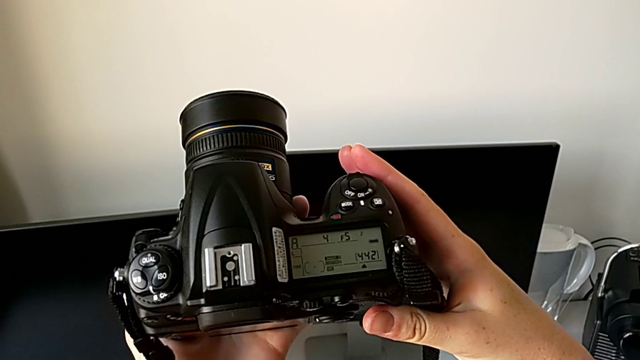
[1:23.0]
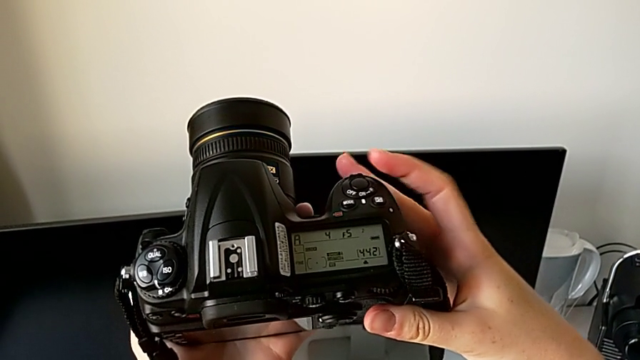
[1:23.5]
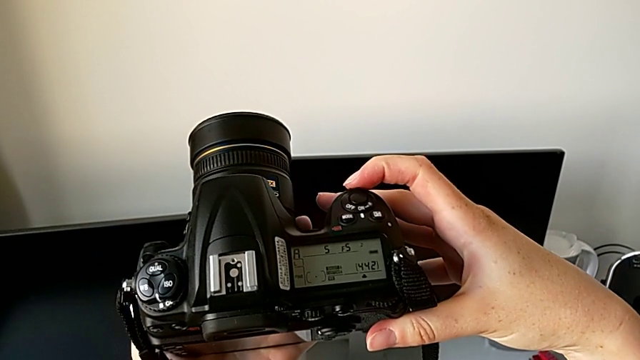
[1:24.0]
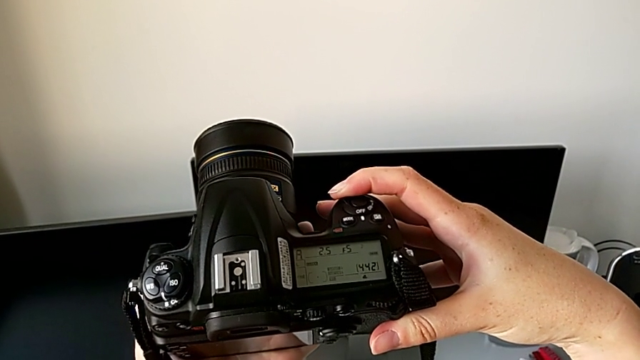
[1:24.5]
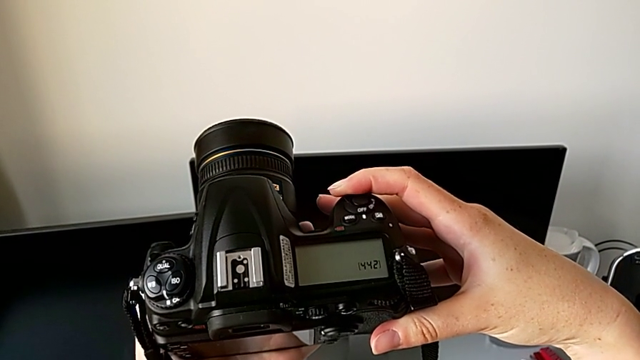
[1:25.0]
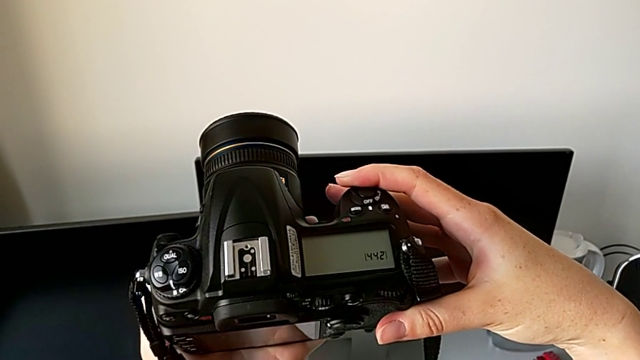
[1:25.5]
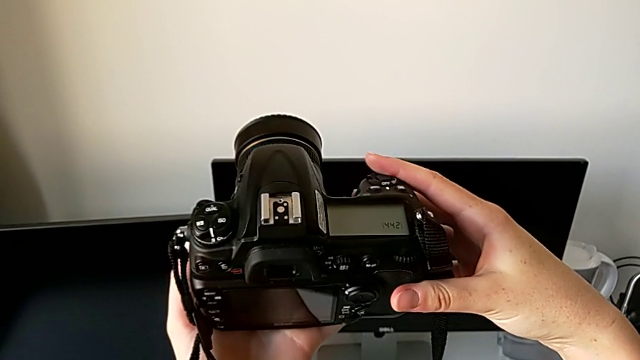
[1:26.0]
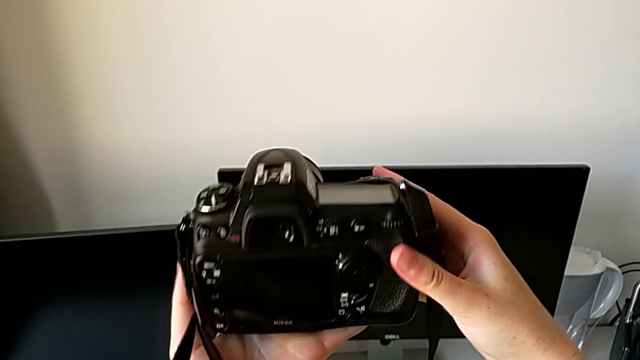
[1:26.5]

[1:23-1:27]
The camera wearer turns off the DSLR. They turn off the DSLR.

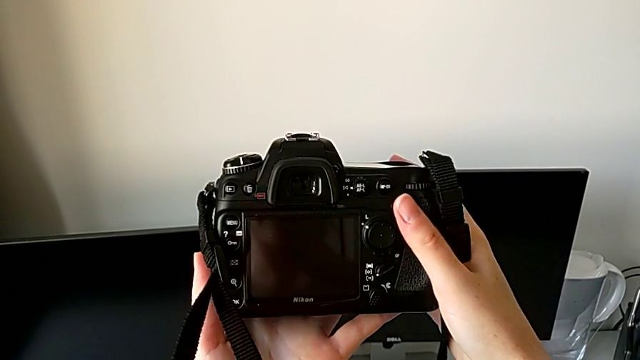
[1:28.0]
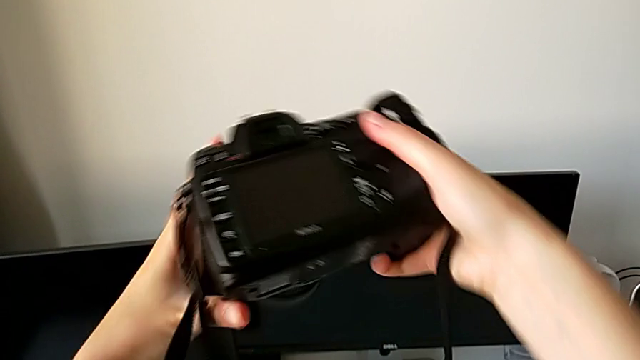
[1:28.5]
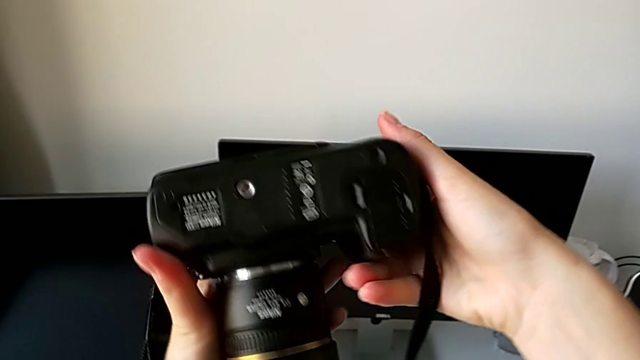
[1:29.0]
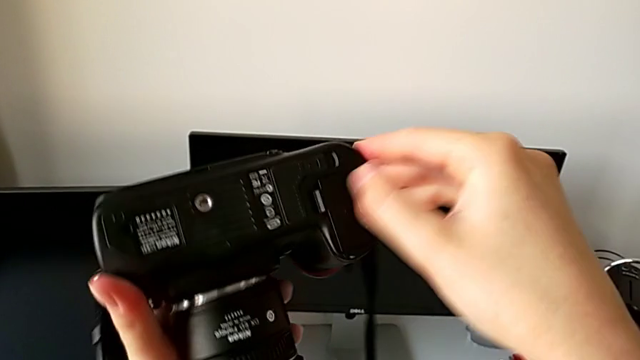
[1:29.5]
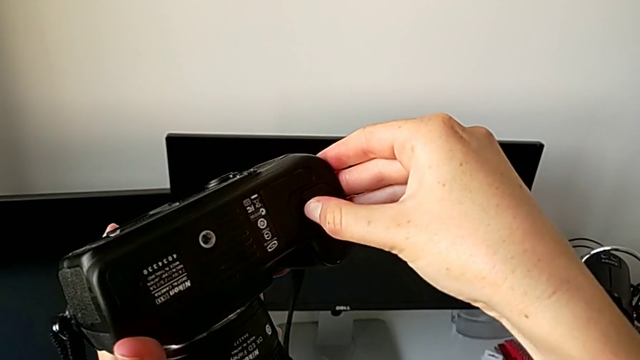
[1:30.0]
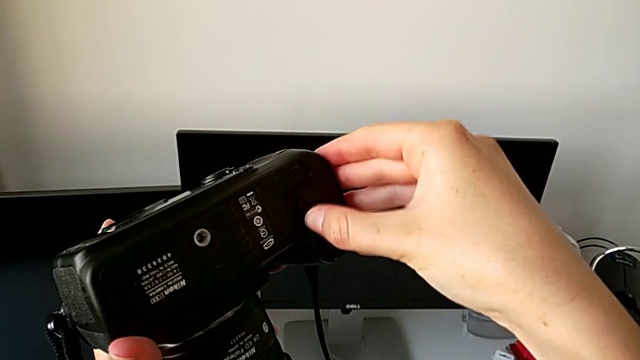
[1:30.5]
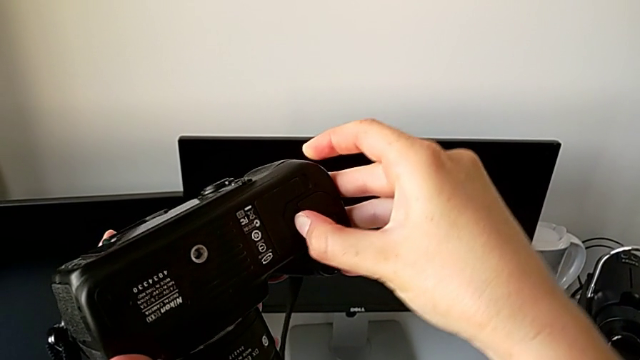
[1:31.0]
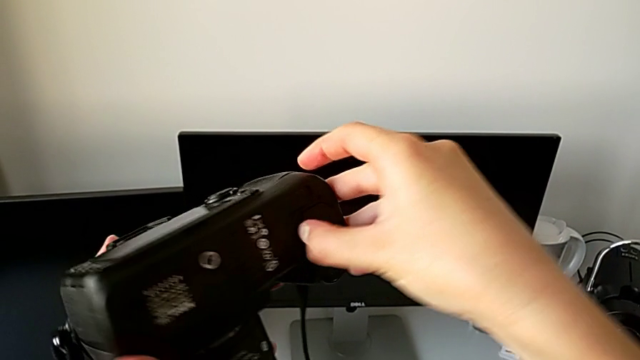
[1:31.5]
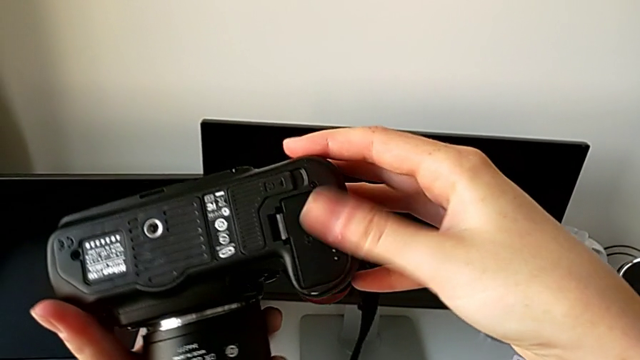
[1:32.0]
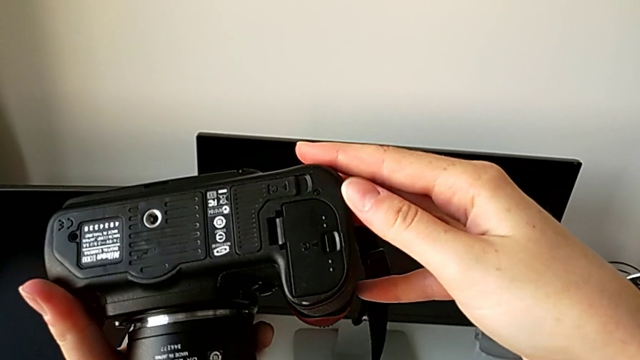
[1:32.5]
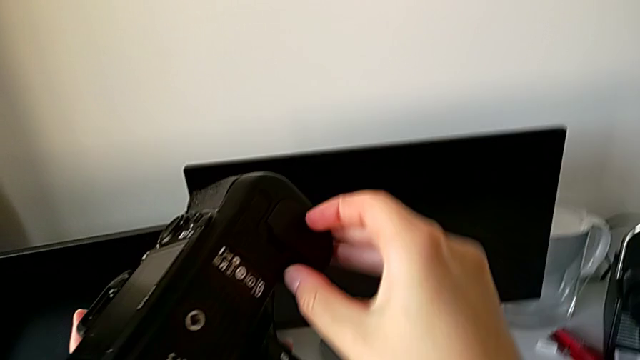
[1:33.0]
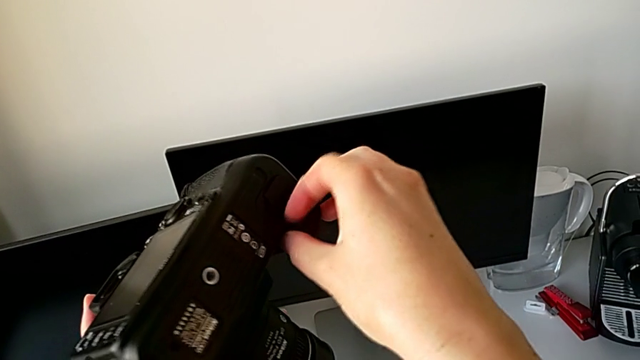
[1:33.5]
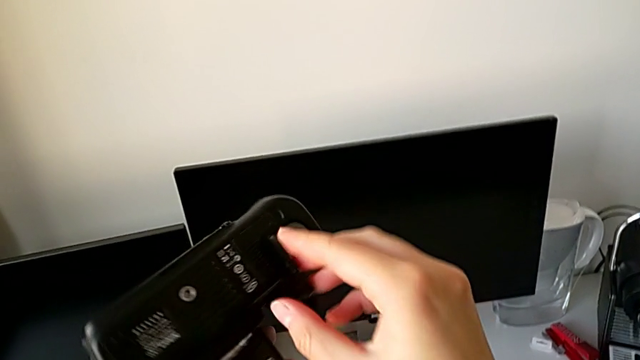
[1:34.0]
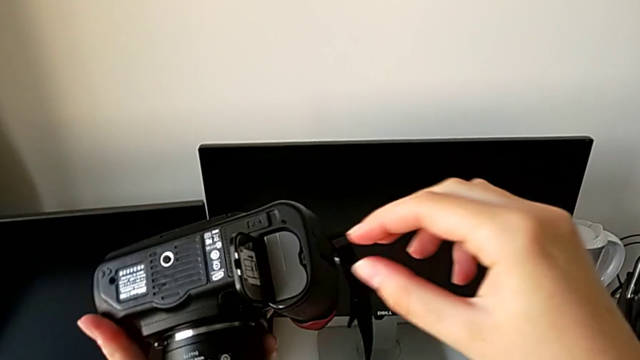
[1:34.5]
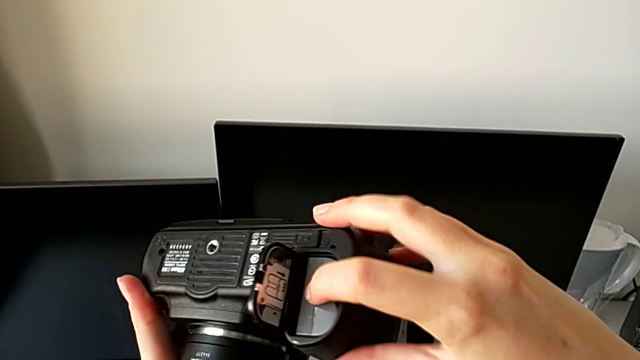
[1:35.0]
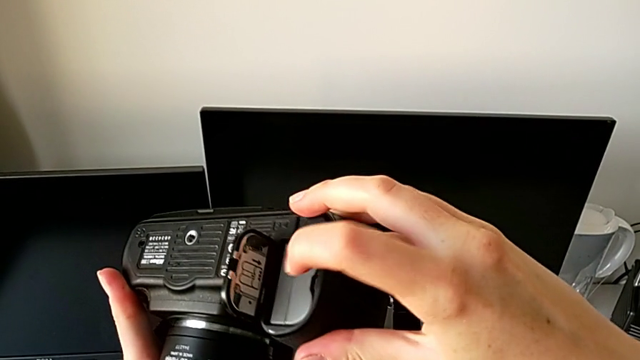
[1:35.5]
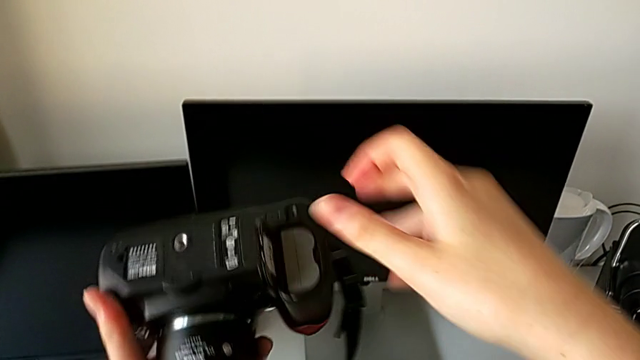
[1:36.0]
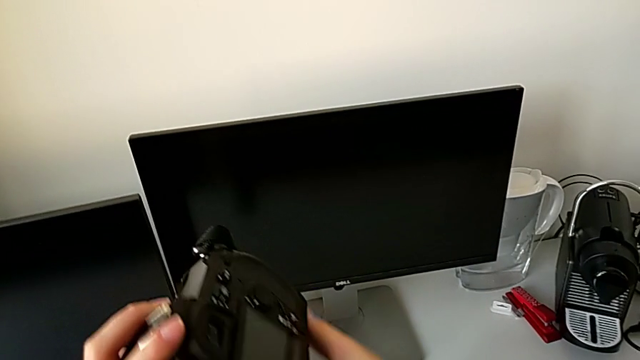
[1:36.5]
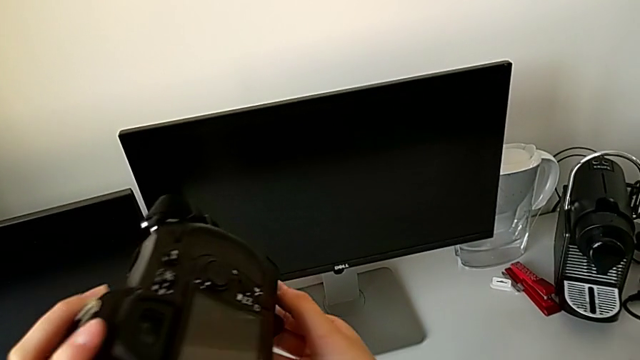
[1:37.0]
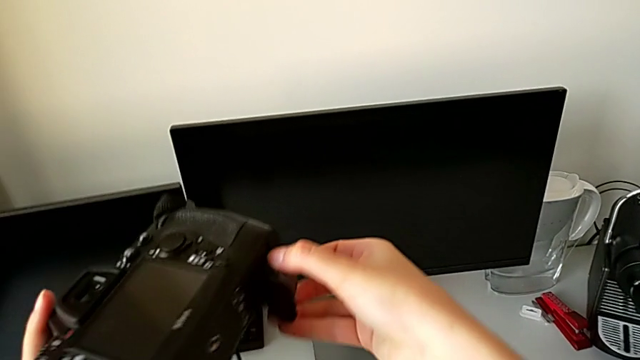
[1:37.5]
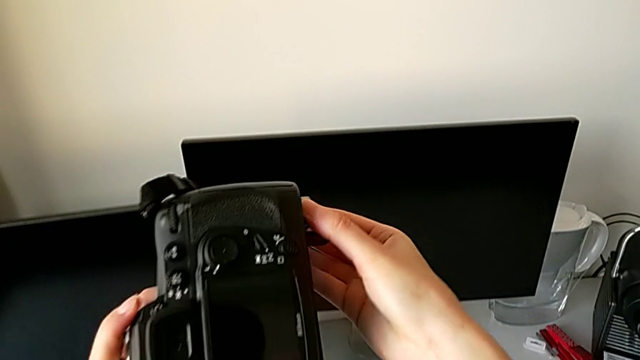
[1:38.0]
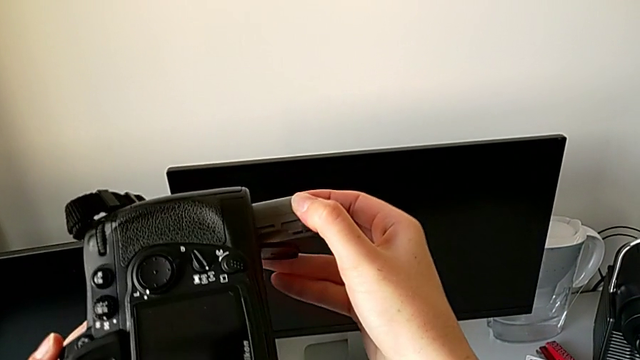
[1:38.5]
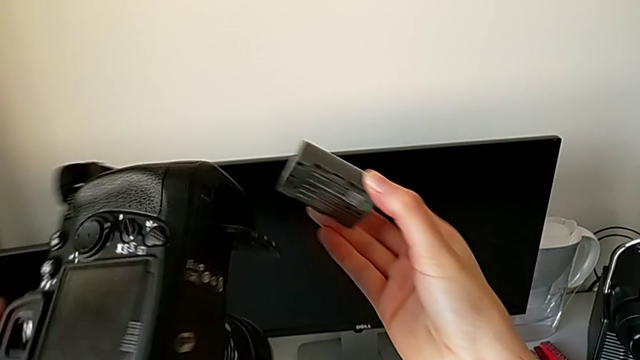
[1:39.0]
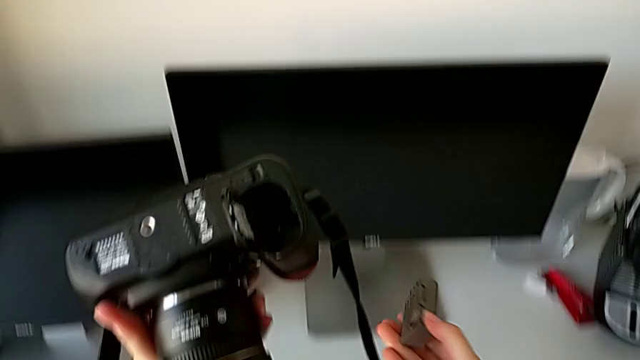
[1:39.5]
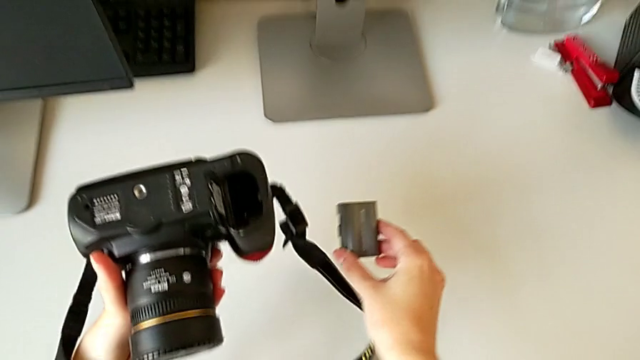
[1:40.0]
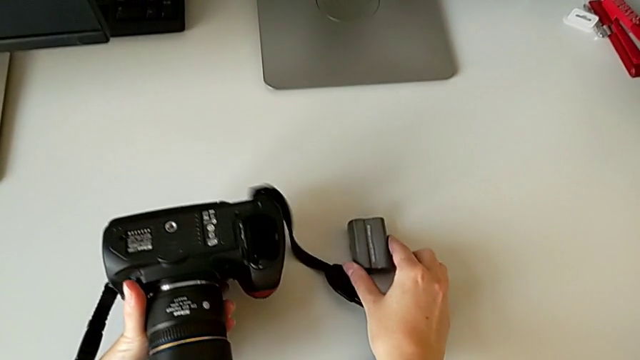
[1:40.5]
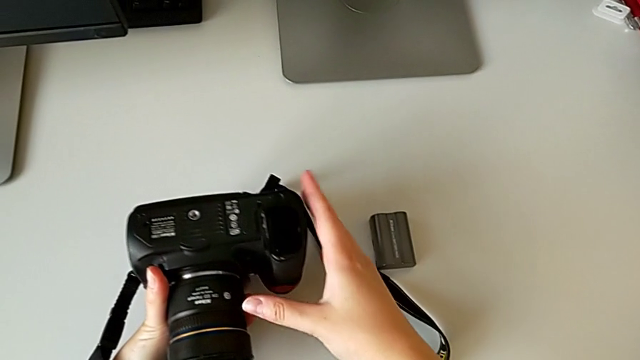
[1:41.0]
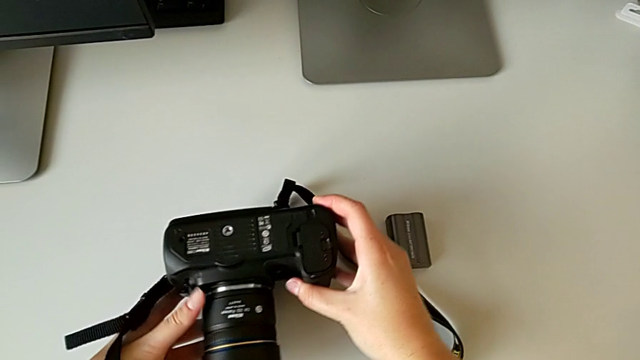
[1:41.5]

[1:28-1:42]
The camera wearer removes the battery from the DSLR. They flip the DSLR, touch the battery door and wrongly open it, opening the battery lock on the wrong side. They touch it, inspect the DSLR, open the battery door, press the battery, flip the DSLR, withdraw the battery and place the DSLR.
